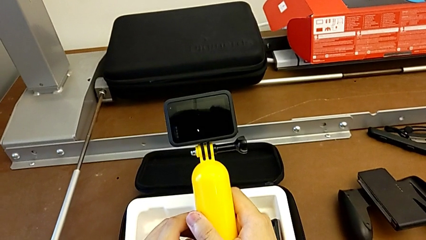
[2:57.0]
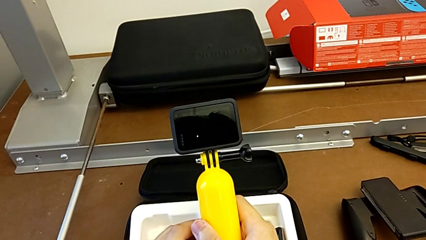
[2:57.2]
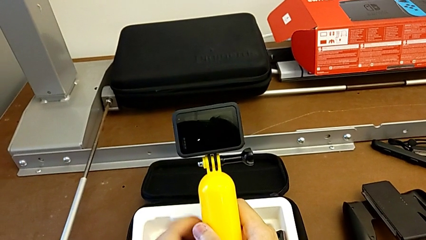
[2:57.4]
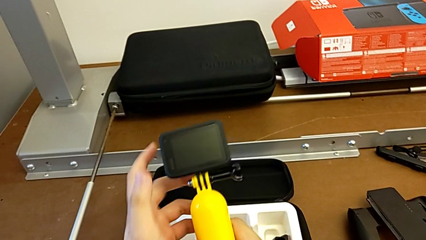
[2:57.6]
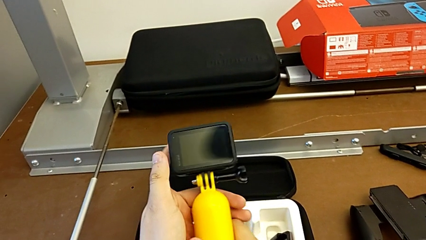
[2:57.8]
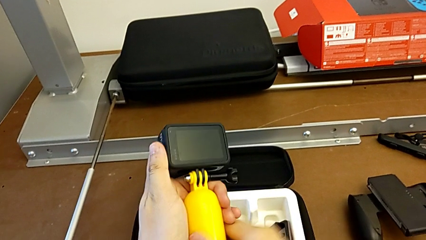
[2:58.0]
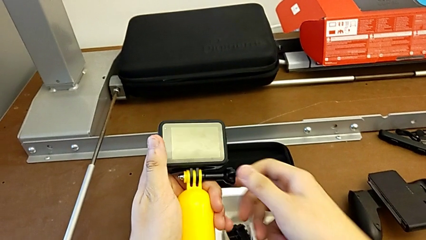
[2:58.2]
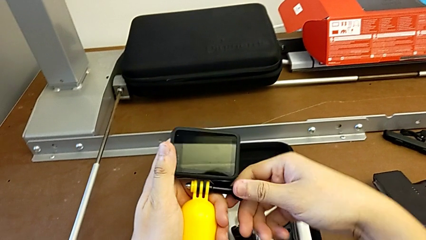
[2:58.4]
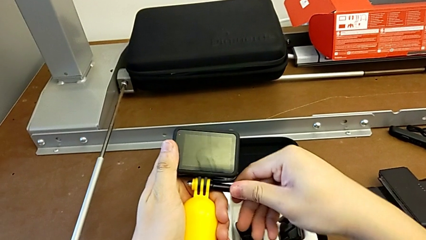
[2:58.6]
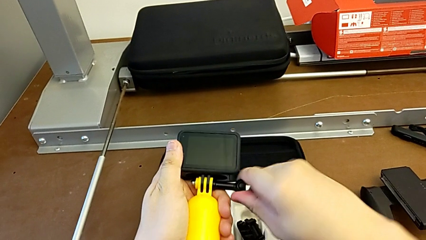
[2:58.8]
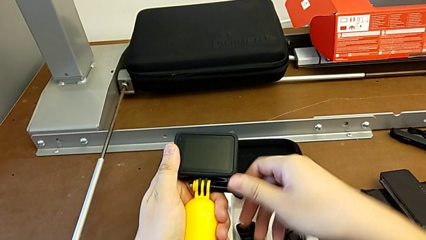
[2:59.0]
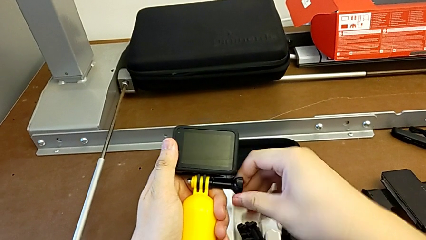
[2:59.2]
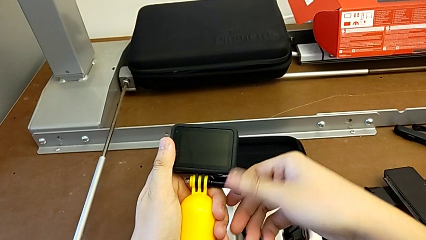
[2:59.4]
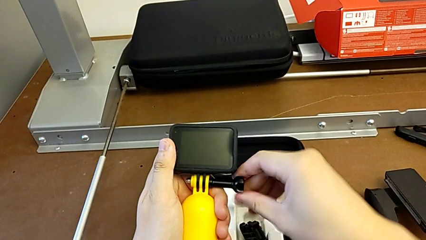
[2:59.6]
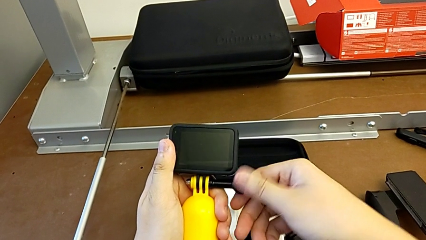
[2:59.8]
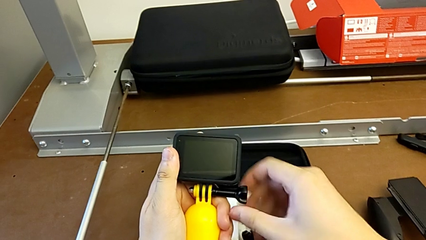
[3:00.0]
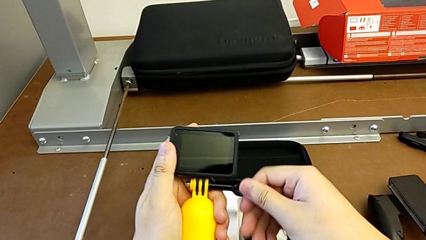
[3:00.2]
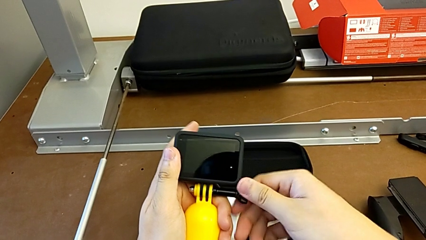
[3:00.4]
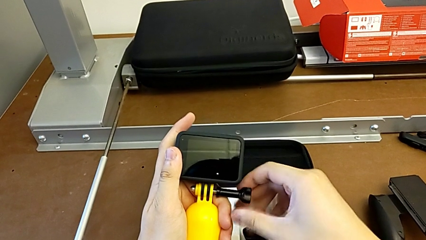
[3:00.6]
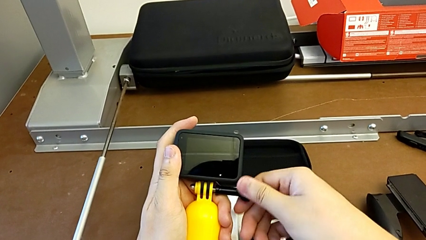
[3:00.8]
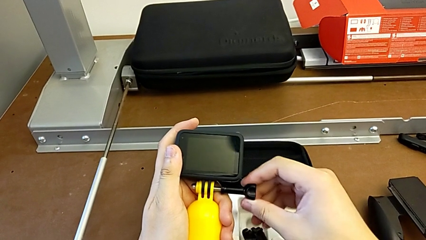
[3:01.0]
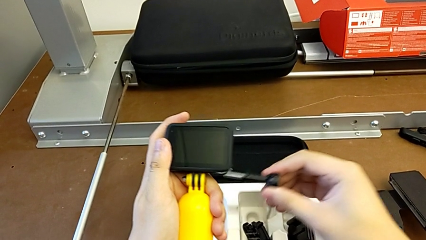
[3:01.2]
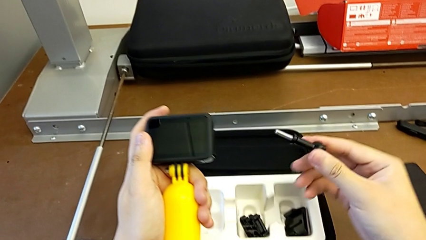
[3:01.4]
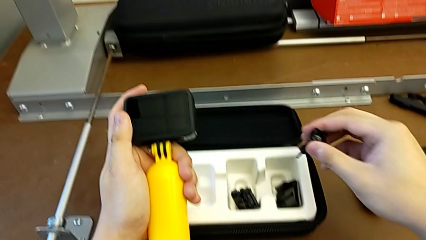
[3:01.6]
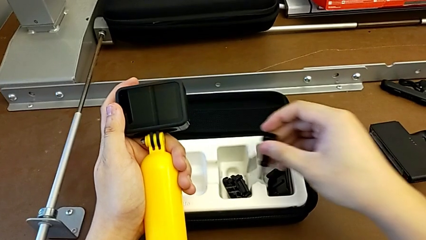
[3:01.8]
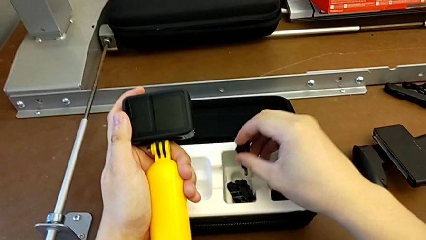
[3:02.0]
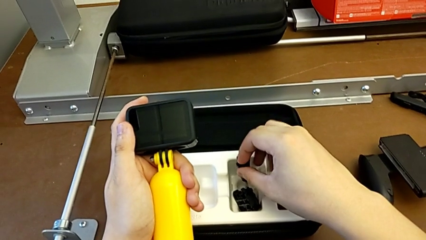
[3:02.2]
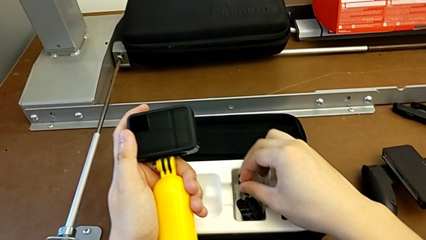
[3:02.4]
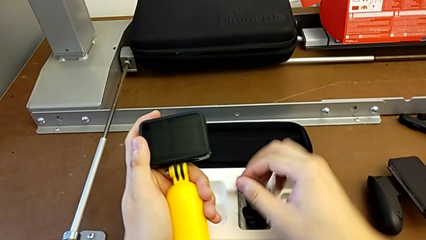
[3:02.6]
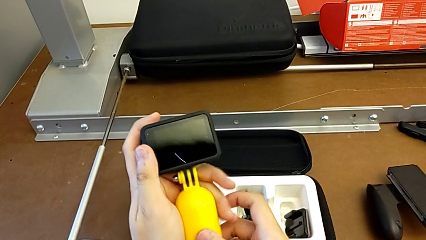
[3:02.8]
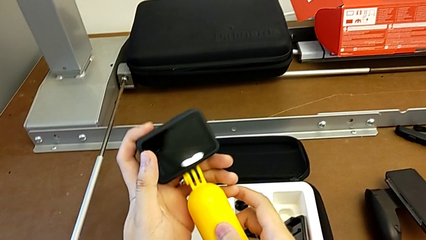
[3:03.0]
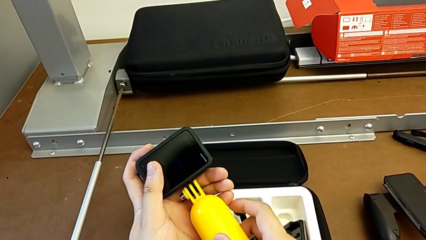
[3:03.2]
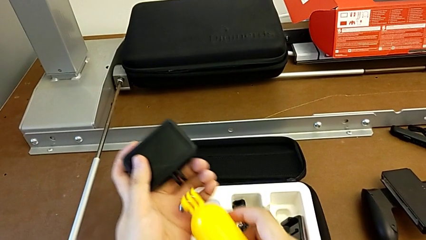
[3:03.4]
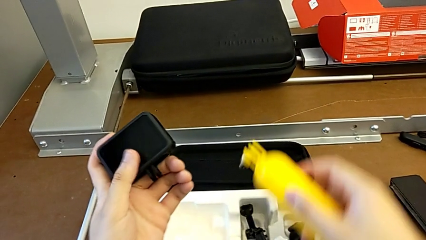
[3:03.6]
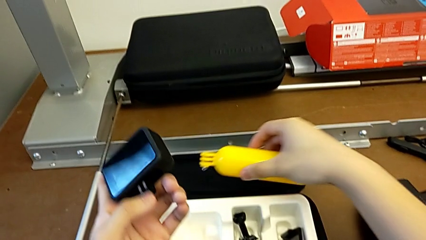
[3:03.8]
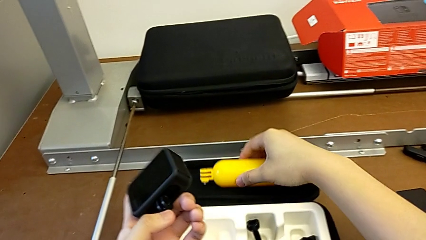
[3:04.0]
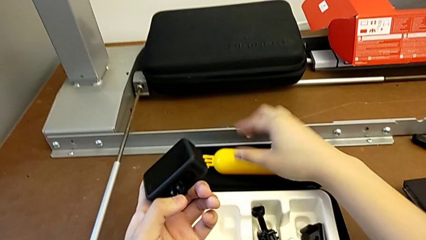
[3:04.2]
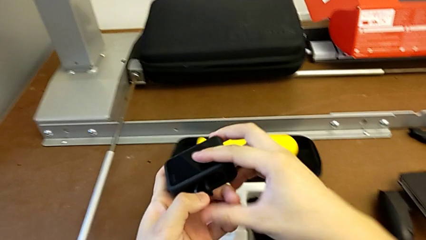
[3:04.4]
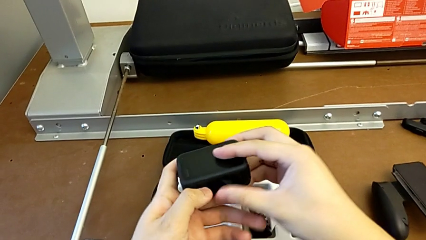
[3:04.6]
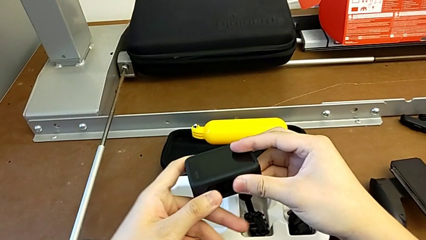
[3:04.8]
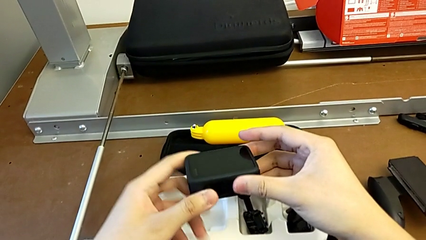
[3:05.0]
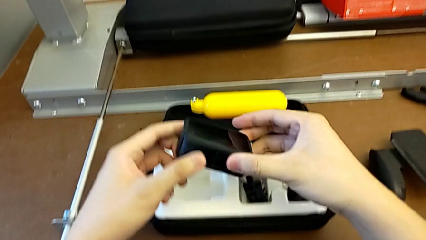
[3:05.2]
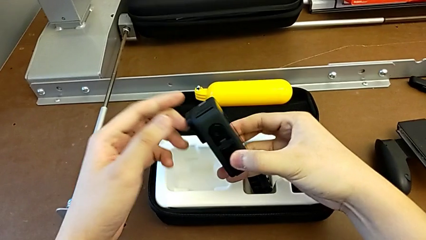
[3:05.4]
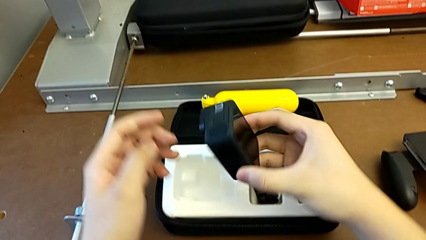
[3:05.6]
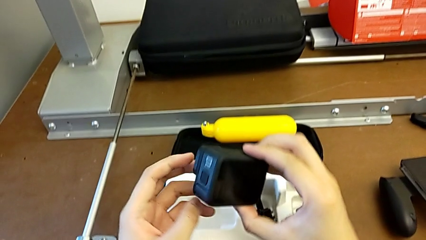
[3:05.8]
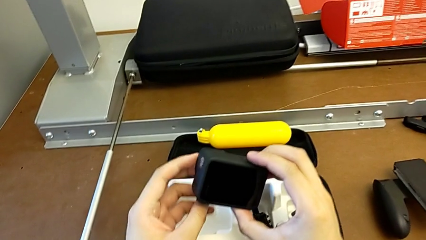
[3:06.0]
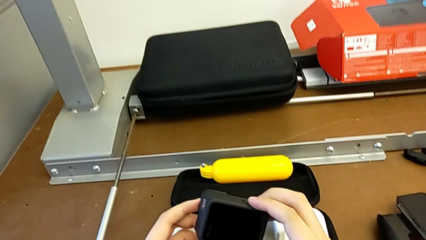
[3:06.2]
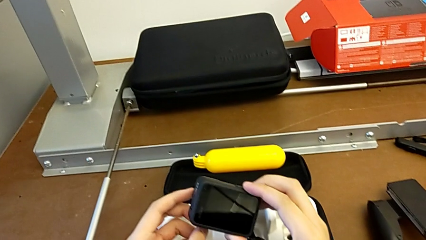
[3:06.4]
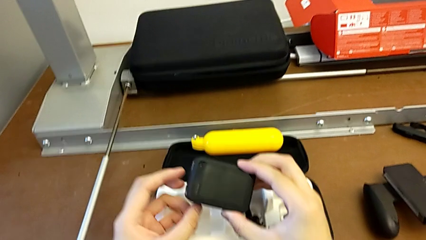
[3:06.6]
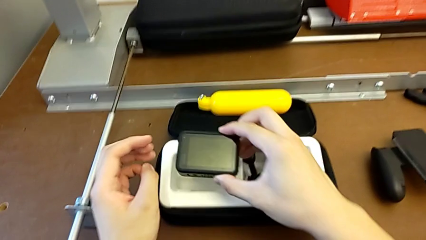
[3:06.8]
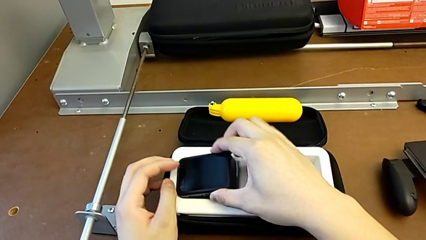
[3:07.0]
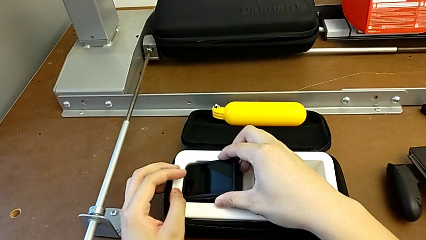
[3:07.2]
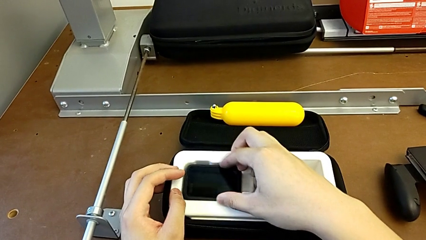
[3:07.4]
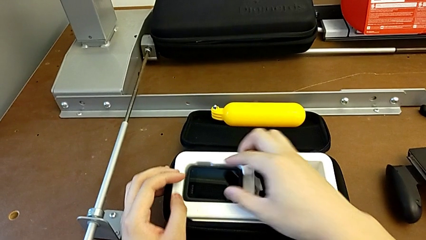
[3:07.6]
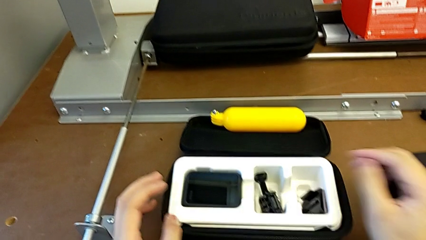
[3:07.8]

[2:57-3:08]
The camera wearer removes the handheld grip from the GoPro. They grab the screw, unscrew it, place it, grab the handheld grip, withdraw it, close the mounting peg and place the GoPro.
